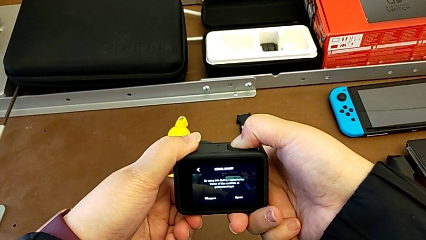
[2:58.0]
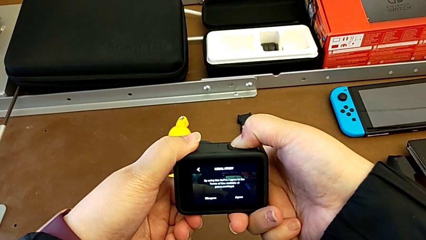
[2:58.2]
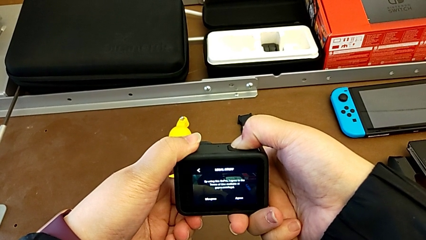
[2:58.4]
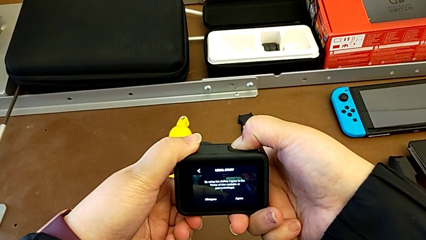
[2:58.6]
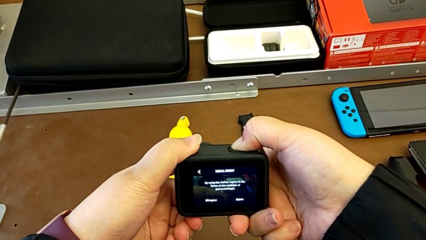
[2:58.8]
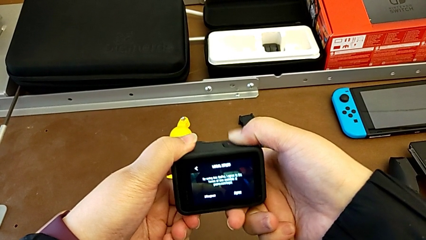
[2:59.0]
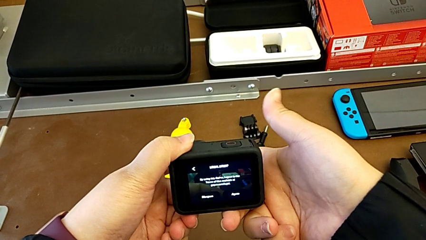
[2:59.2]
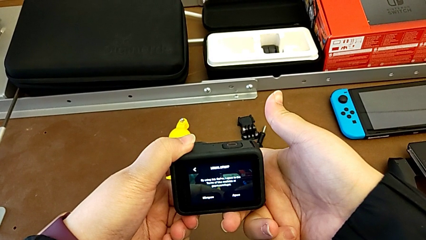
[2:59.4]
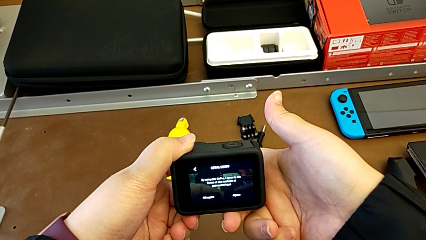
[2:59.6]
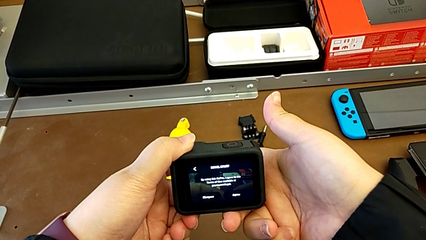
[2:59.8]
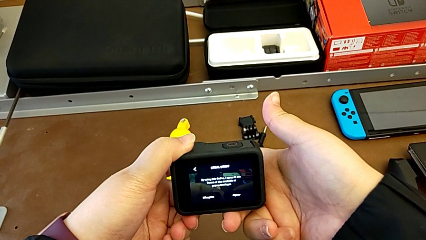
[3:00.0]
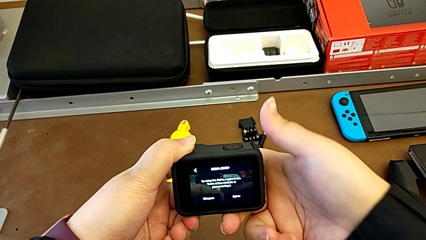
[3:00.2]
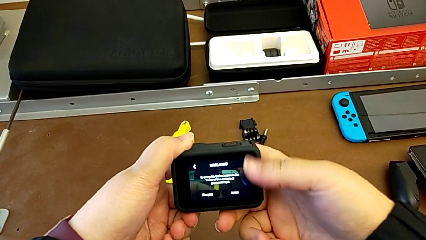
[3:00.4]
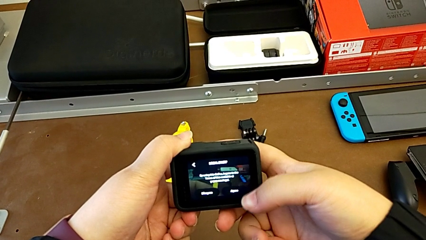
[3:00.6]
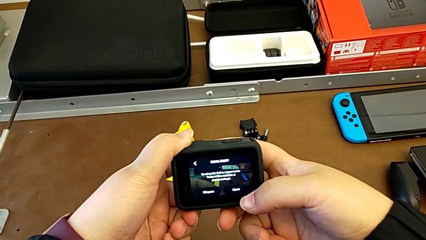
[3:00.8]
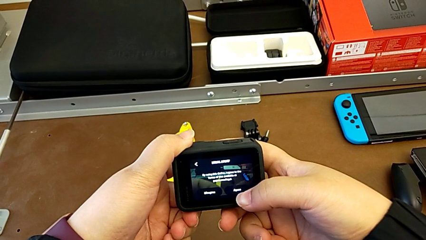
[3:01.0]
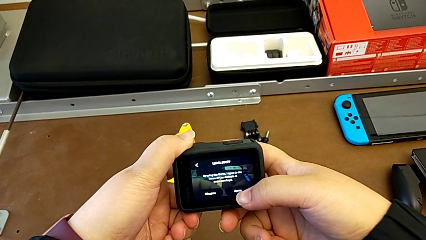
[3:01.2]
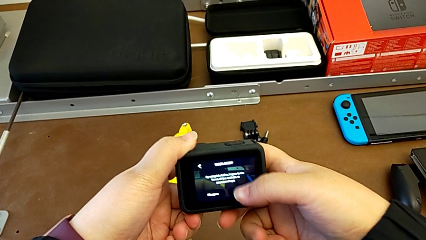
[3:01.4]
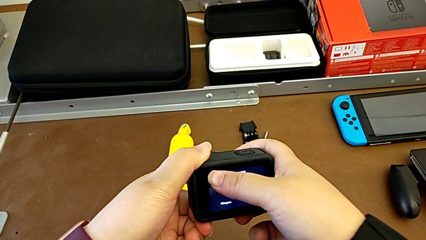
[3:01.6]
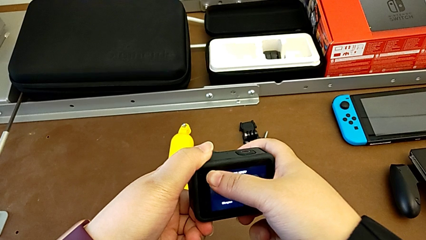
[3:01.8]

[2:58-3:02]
The camera wearer is pressing the button on the GoPro. They keep touching the touch screen.

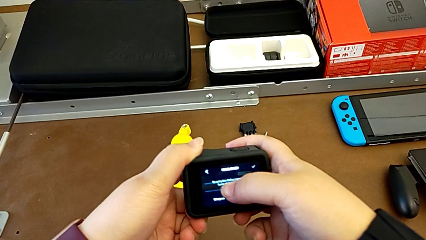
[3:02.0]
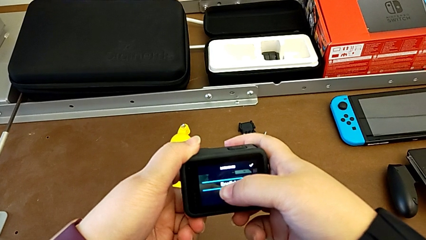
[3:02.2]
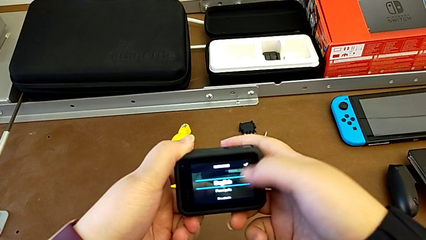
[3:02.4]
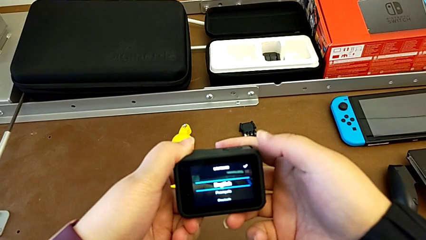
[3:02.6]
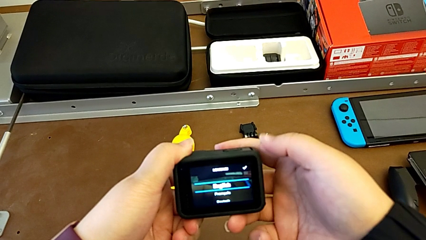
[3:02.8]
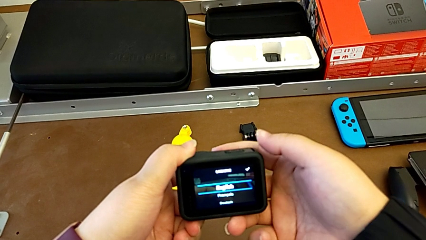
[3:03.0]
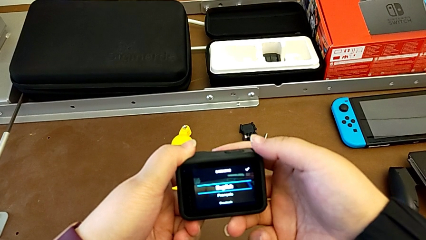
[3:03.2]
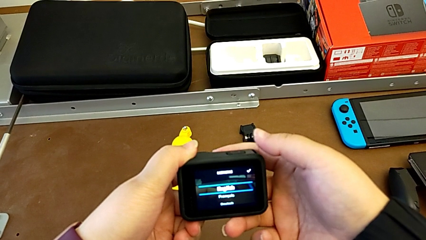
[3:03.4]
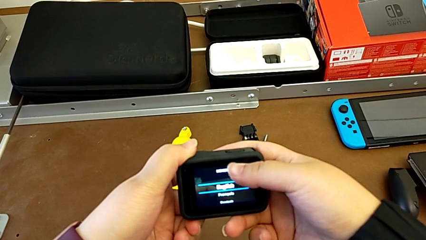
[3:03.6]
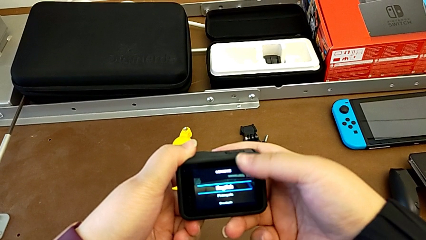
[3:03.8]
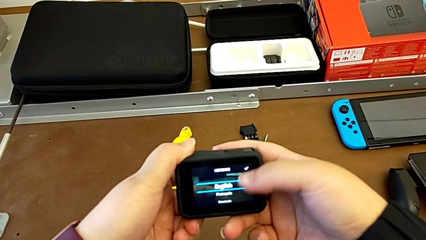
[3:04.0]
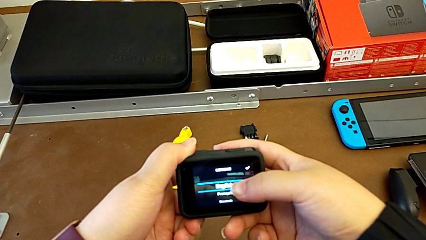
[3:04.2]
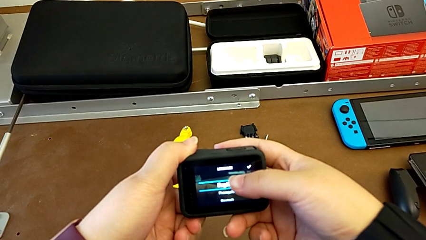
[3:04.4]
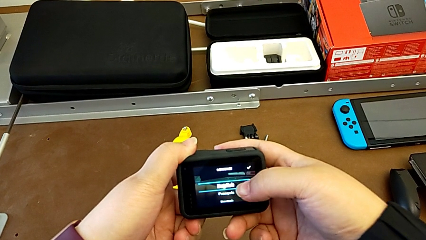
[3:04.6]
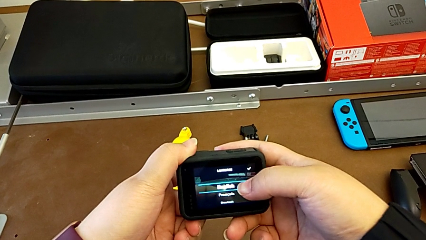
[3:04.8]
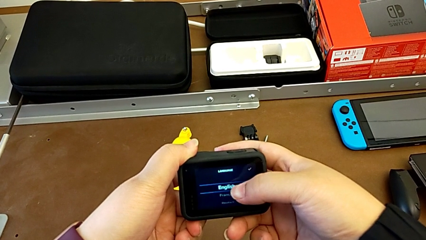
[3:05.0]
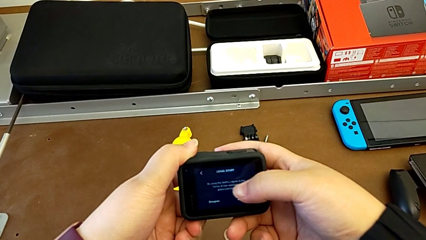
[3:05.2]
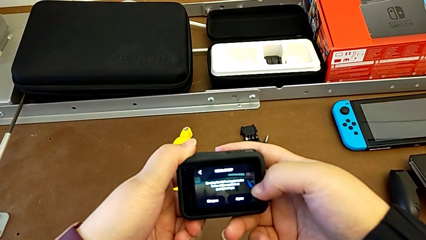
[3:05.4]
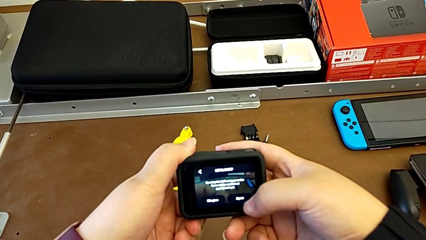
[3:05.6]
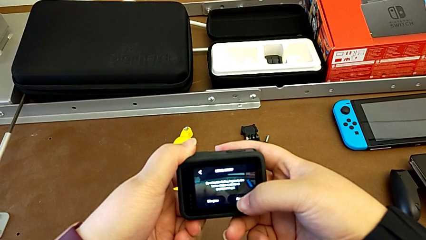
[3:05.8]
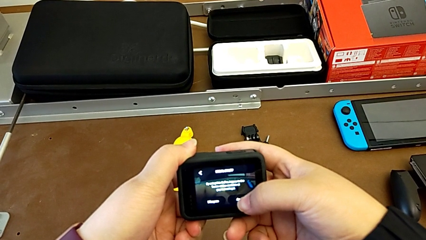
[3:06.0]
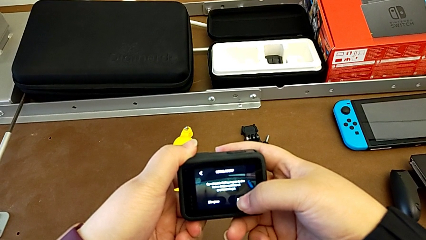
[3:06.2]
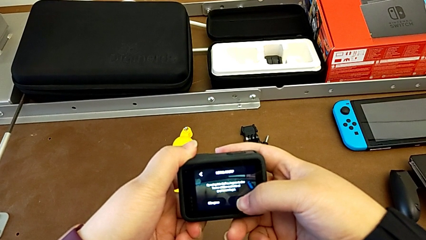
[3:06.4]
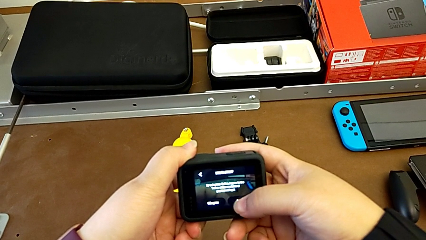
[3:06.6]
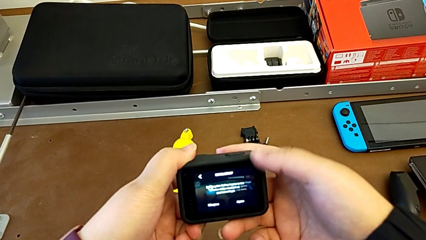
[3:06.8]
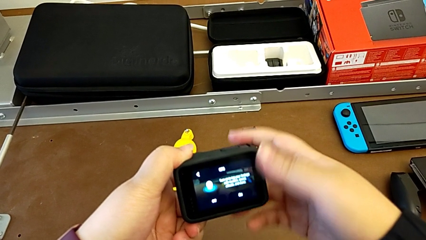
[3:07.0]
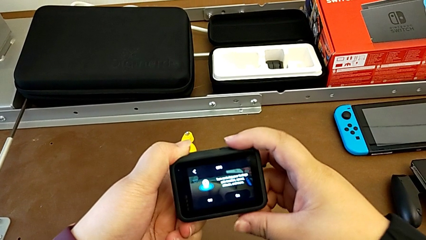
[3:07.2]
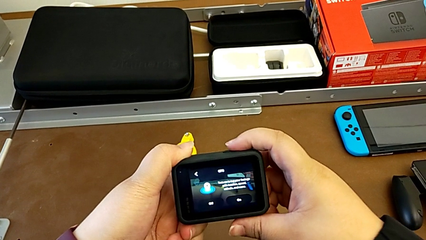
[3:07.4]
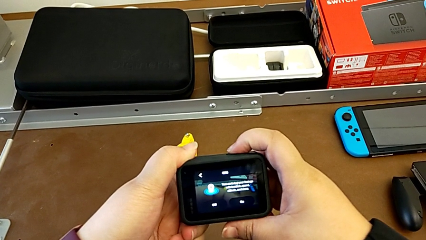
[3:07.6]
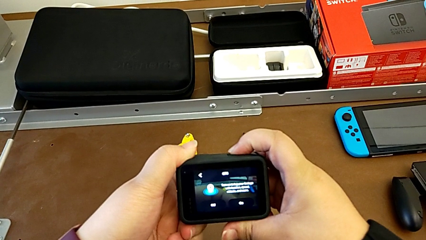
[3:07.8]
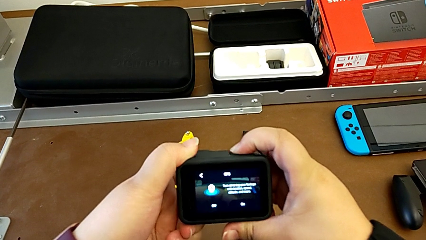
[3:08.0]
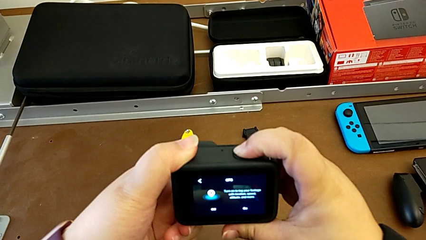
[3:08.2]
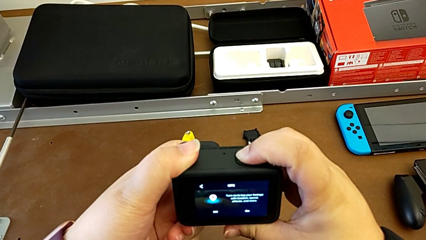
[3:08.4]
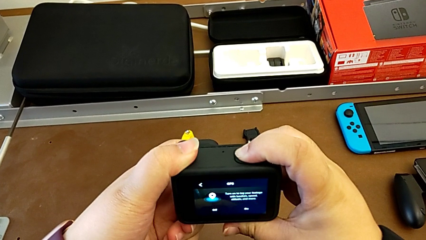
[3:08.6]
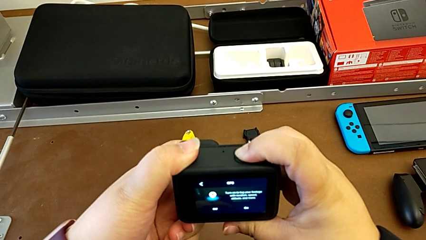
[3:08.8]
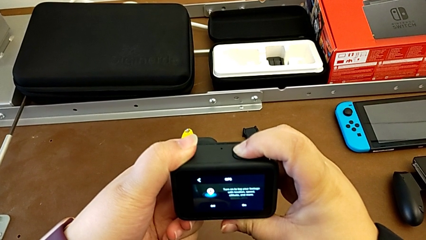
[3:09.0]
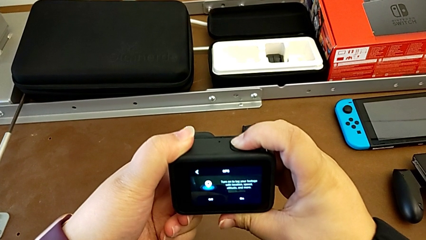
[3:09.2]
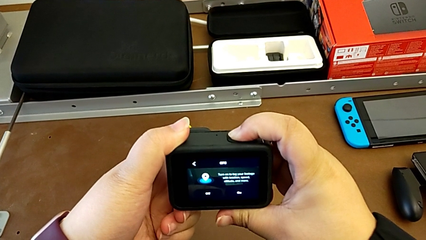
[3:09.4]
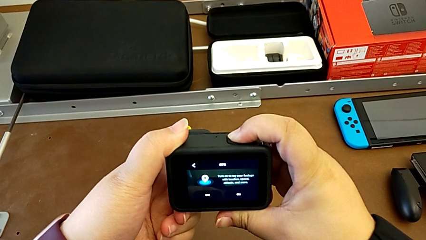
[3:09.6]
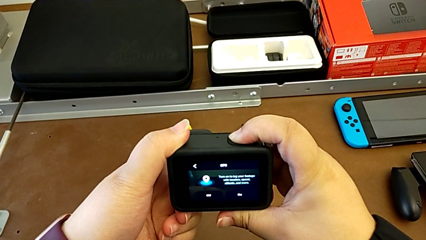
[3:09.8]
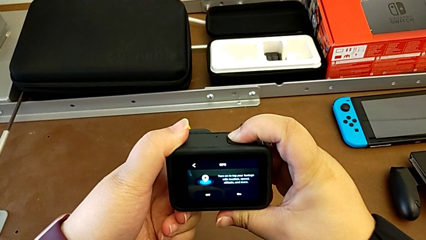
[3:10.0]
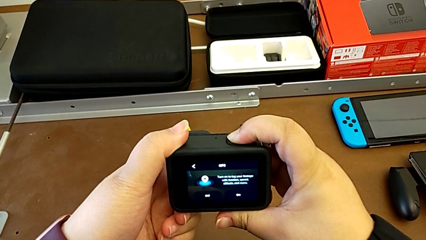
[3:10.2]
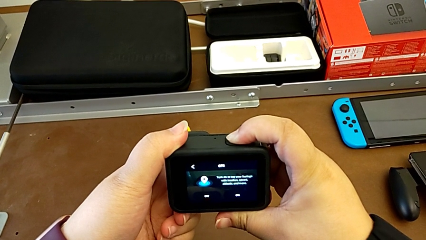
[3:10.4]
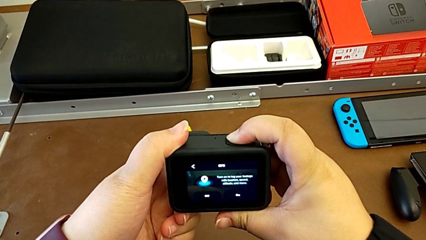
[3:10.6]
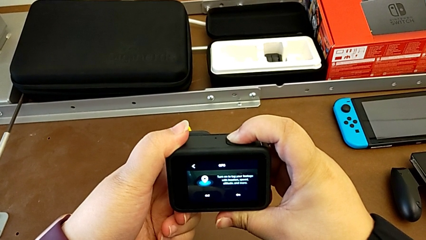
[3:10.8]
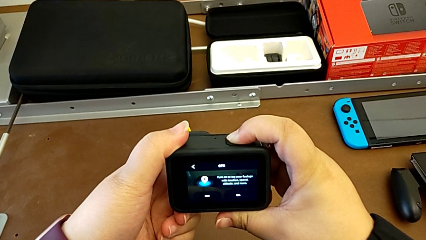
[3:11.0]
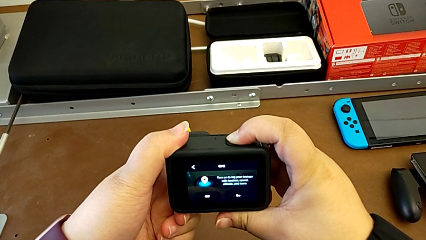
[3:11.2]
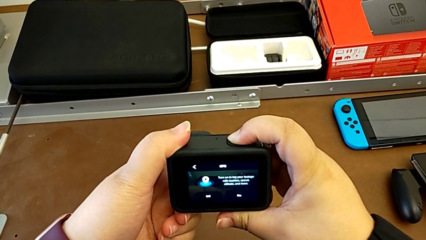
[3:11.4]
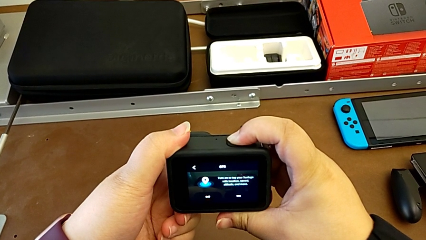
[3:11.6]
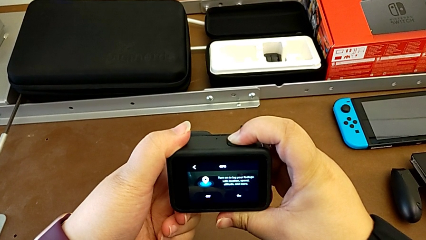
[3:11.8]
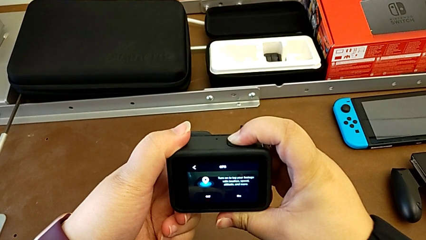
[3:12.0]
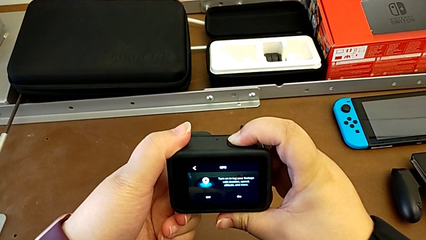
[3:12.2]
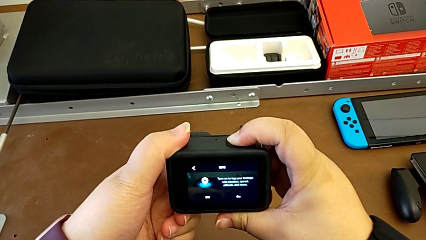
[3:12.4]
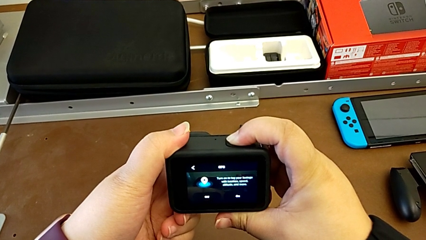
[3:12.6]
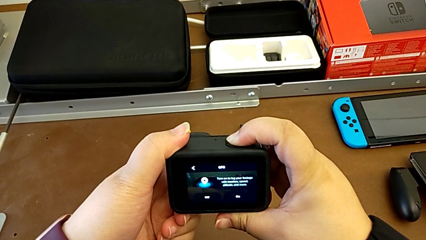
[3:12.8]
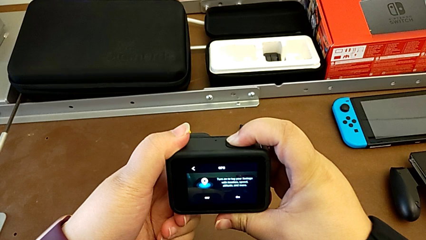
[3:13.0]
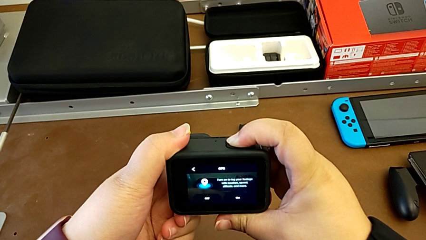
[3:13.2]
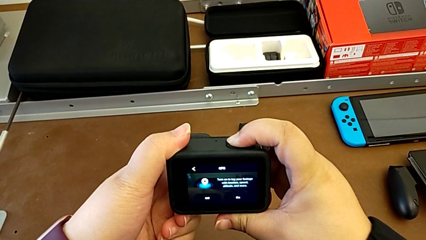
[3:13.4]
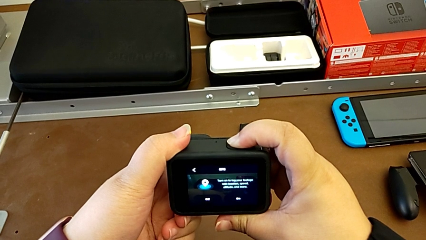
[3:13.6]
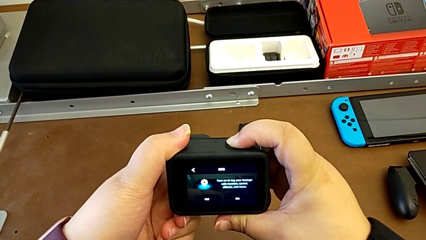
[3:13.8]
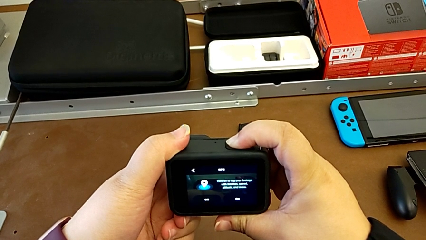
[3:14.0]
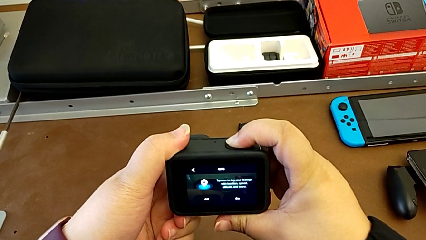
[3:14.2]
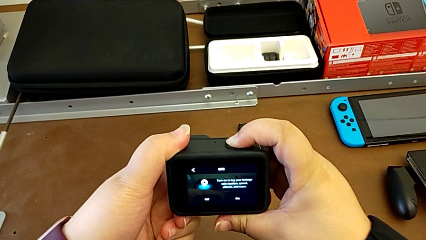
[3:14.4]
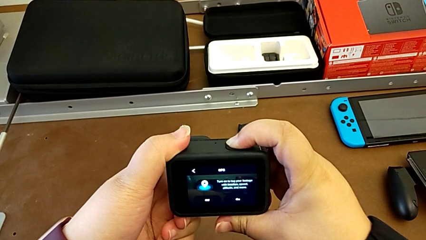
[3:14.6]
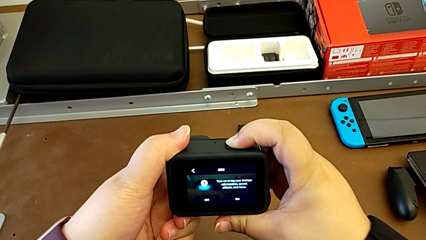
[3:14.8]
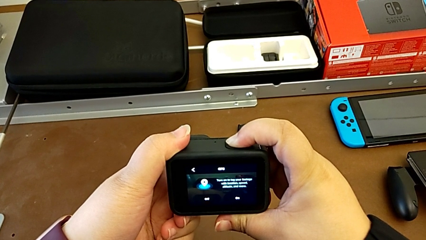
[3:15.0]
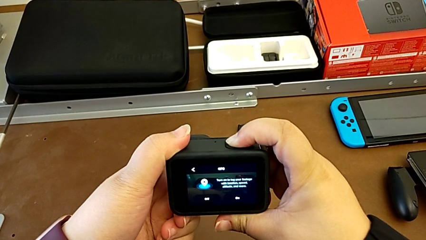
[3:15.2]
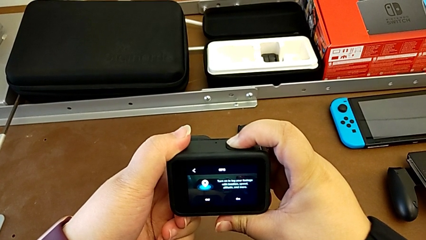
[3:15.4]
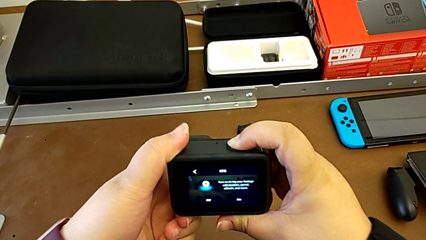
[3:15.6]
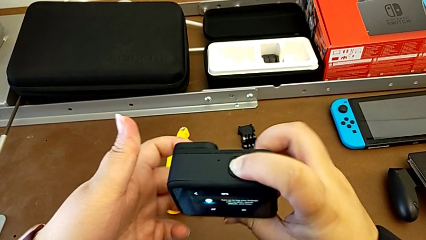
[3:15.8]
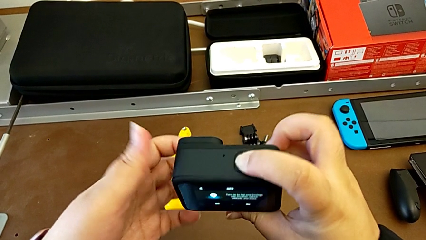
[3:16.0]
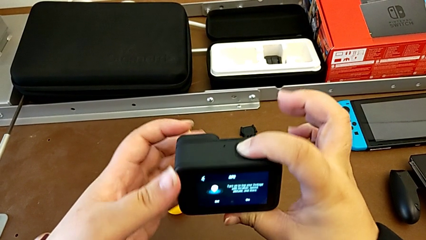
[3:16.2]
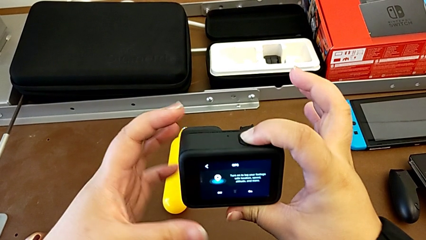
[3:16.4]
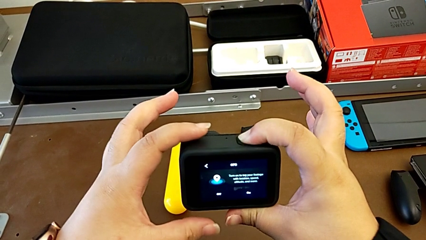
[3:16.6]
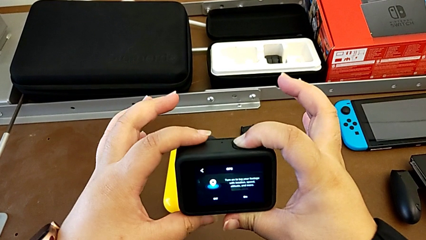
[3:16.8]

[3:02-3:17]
The camera wearer is turning off their GoPro. They press the touch screen and begin to press the button.
